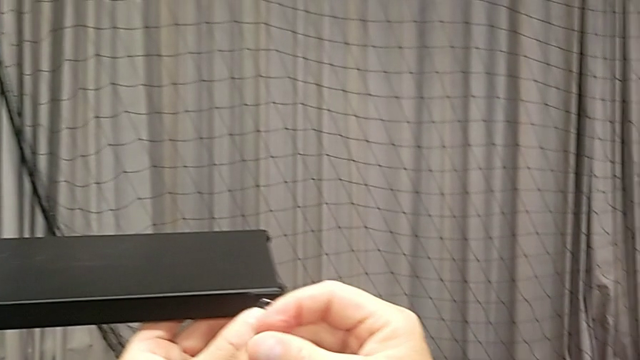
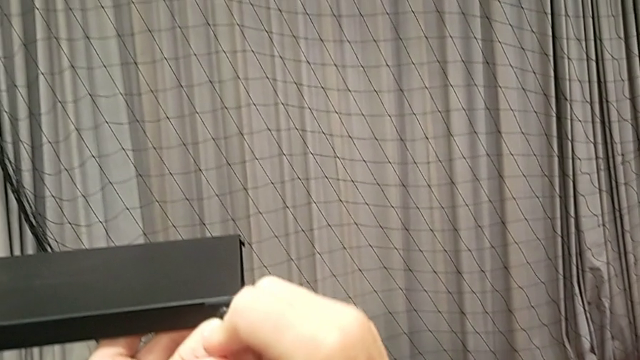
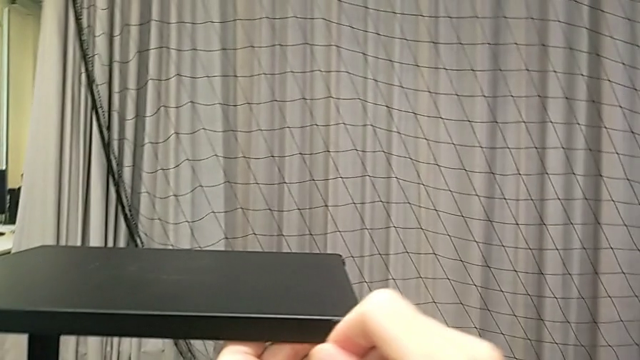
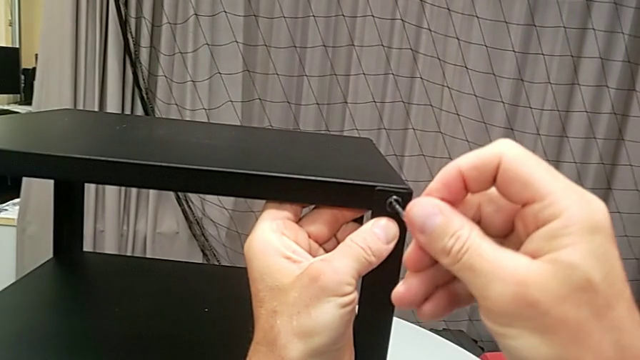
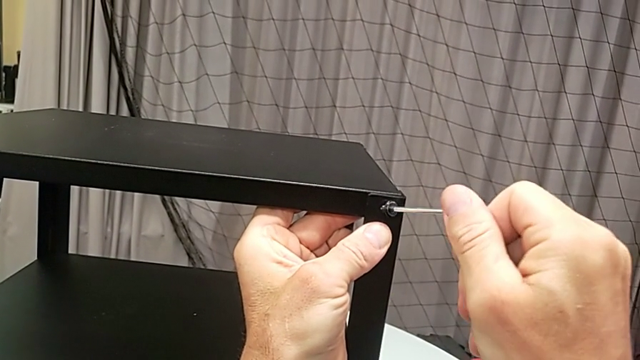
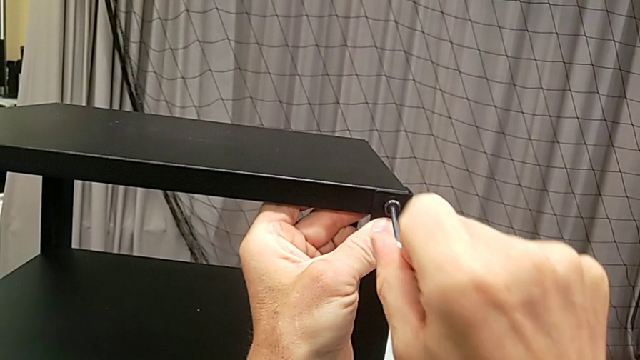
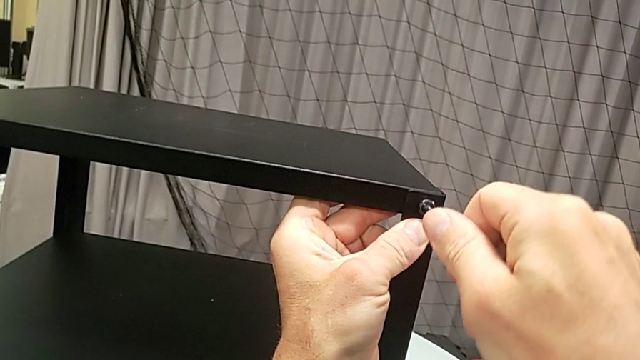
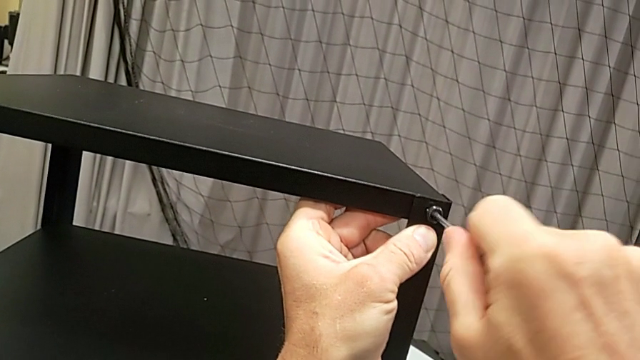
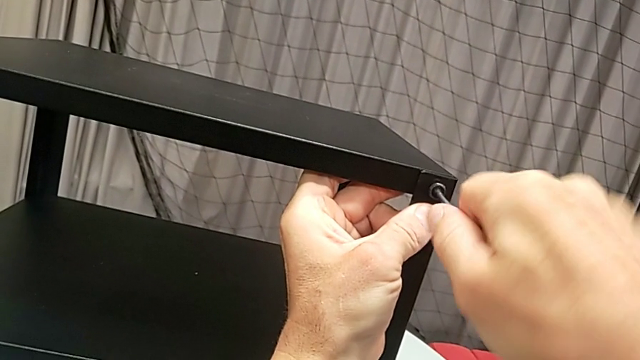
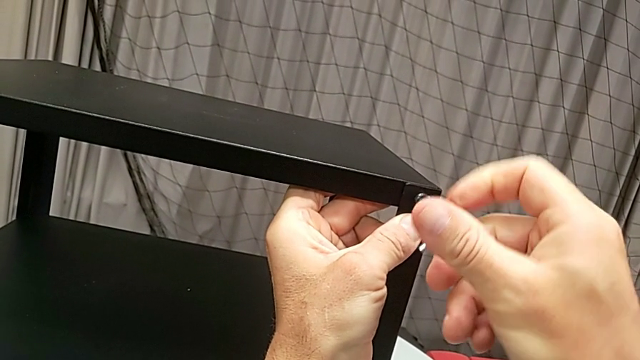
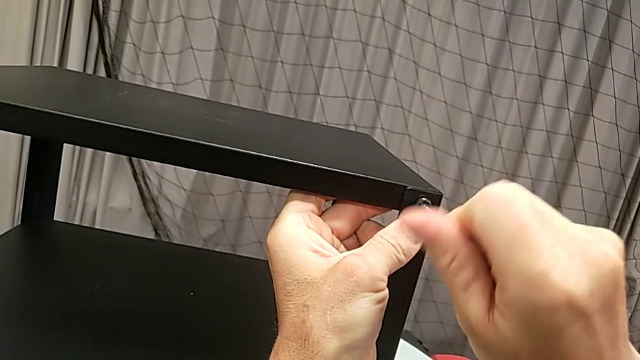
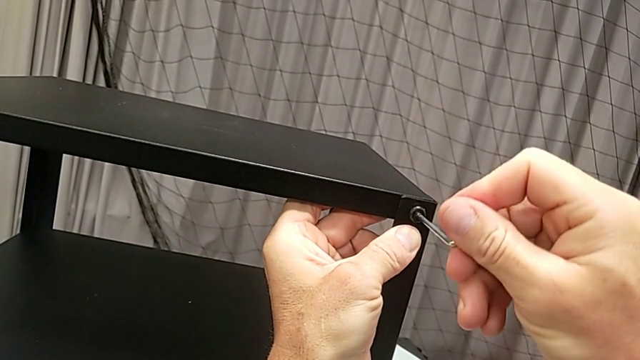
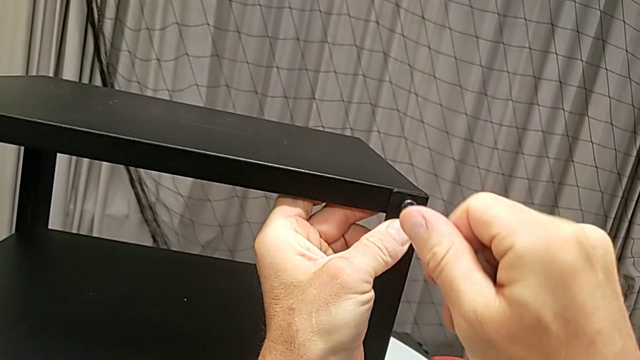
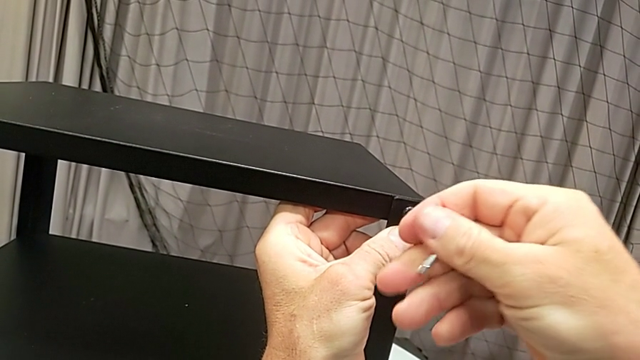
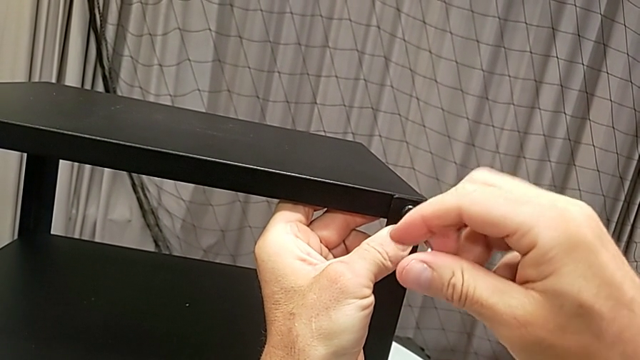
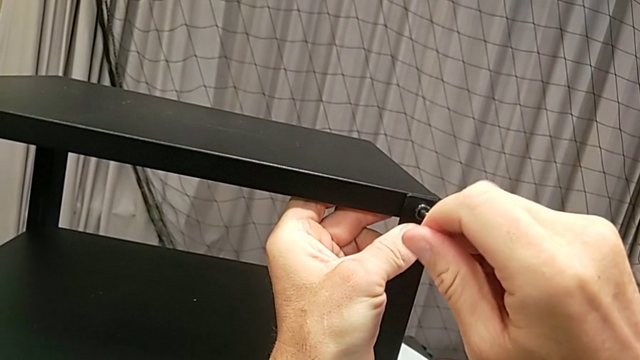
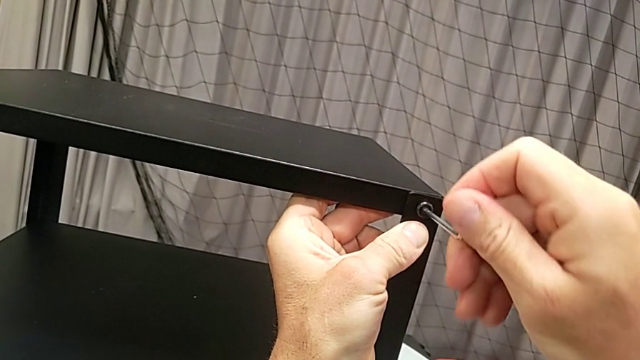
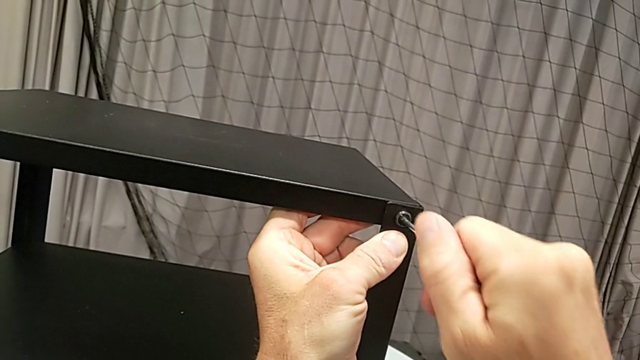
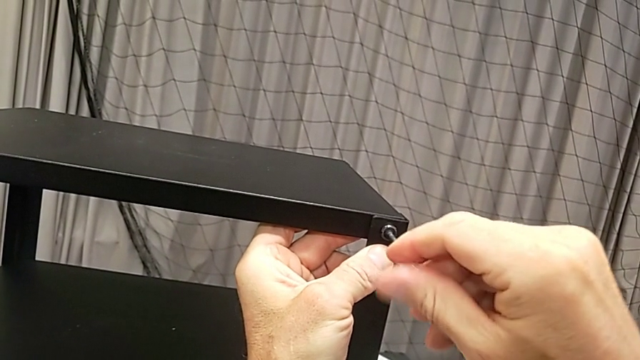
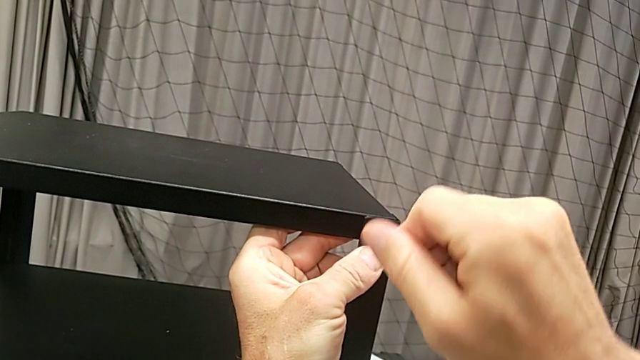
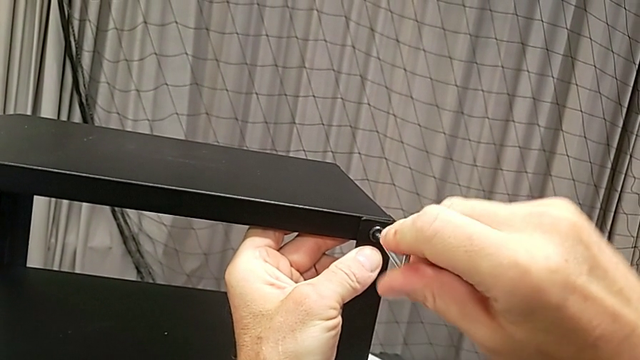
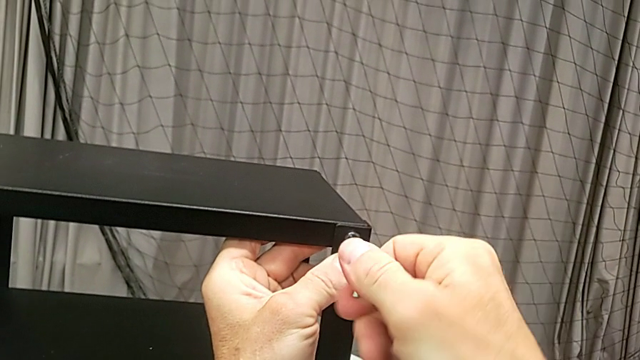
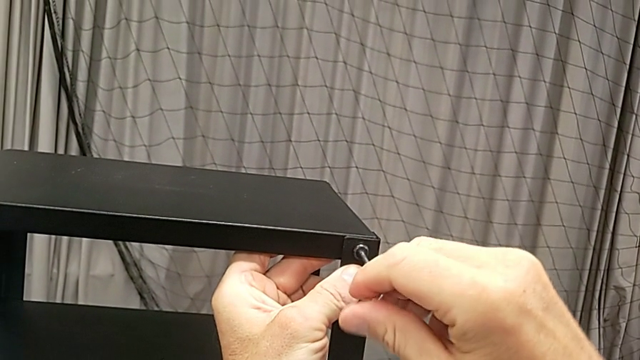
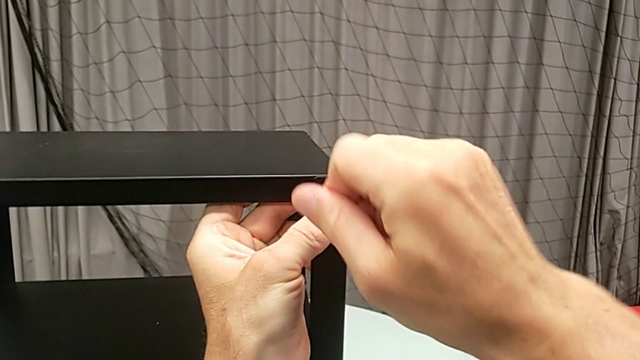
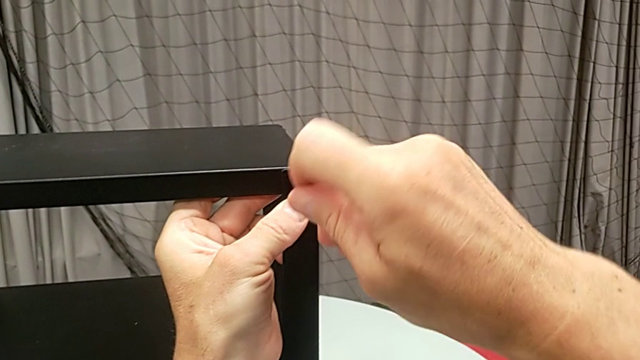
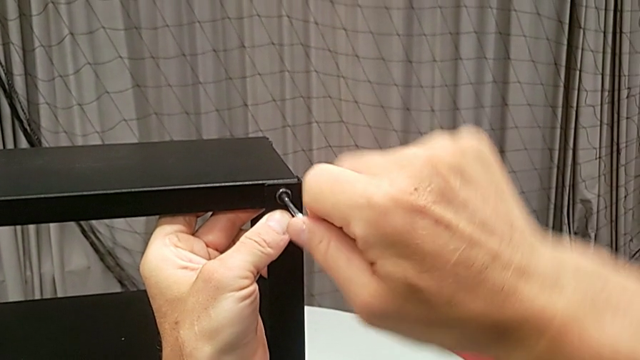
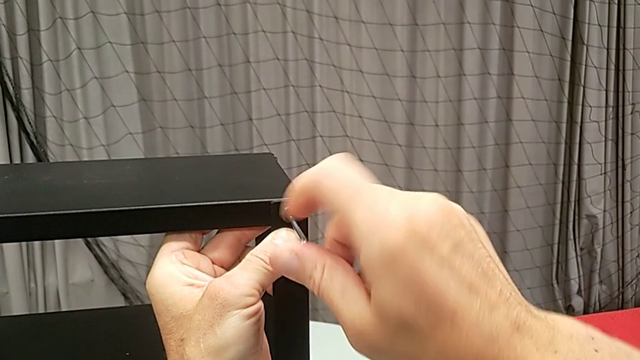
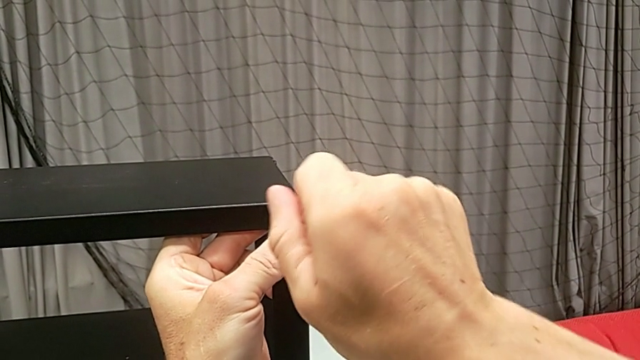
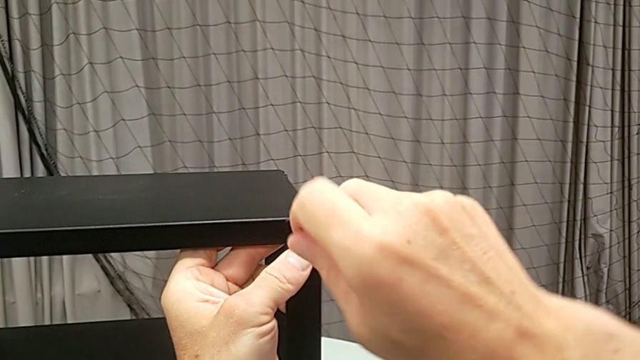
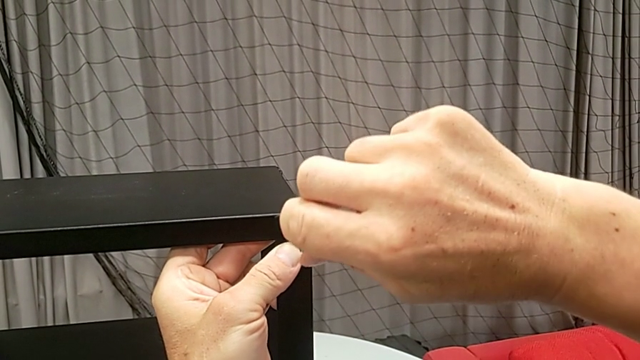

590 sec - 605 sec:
The camera wearer is assembling the top tray. They begin to screw the hex socket head.

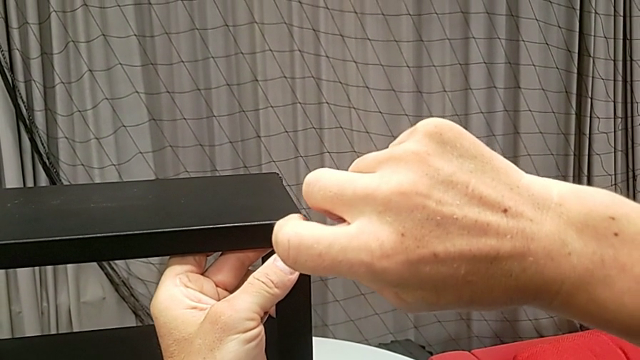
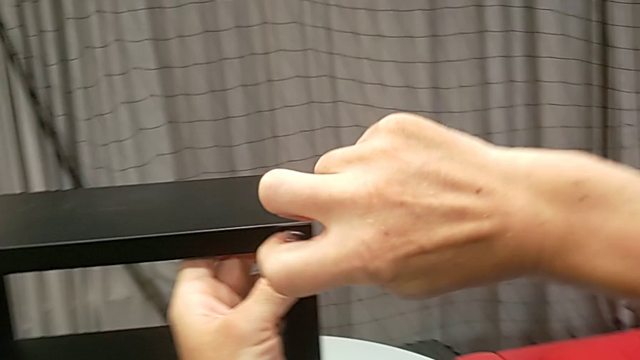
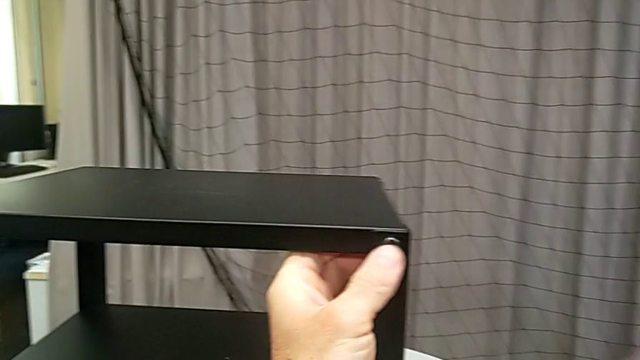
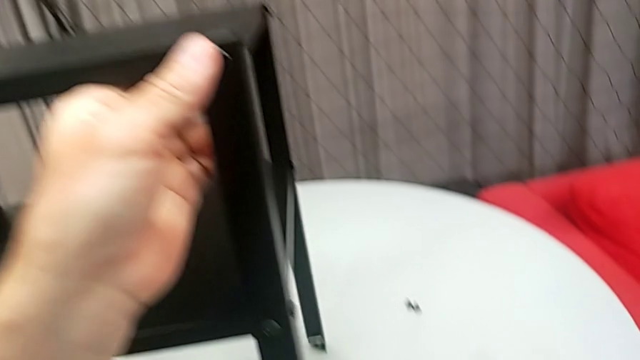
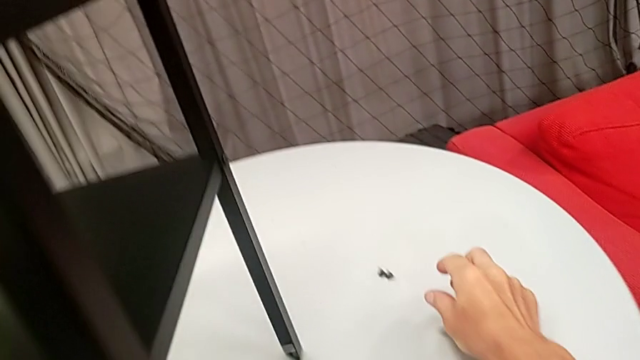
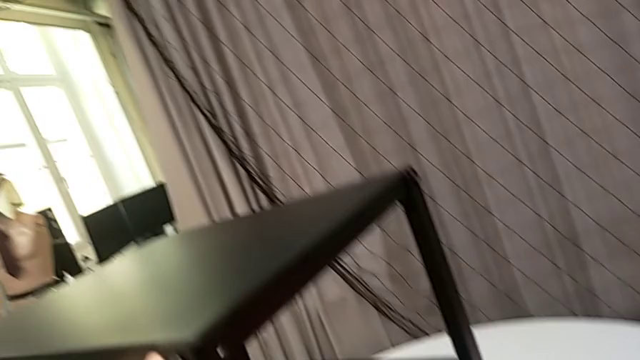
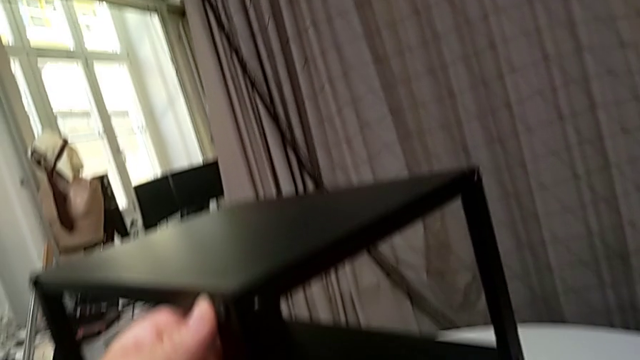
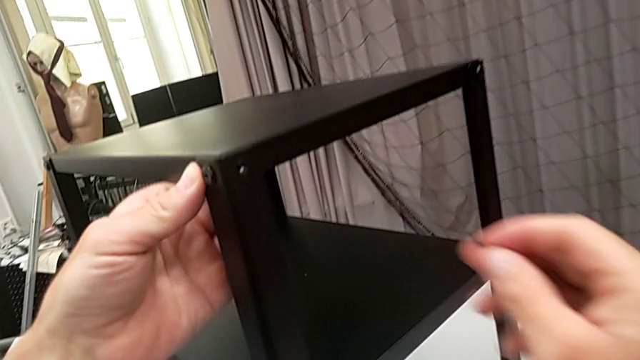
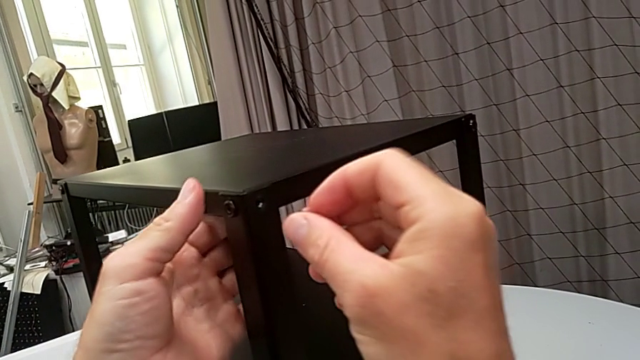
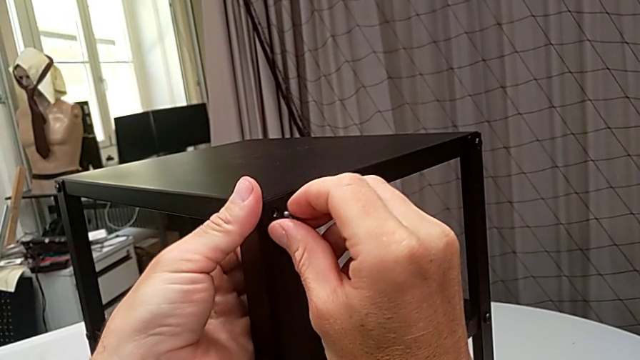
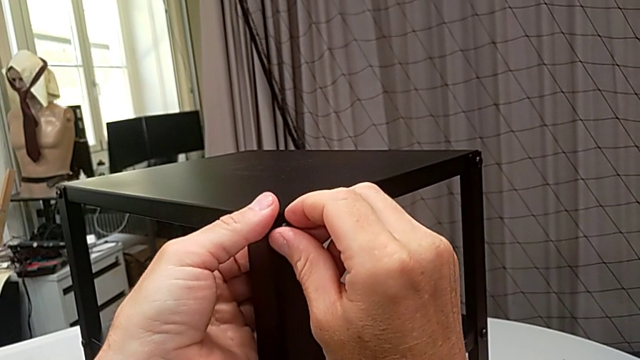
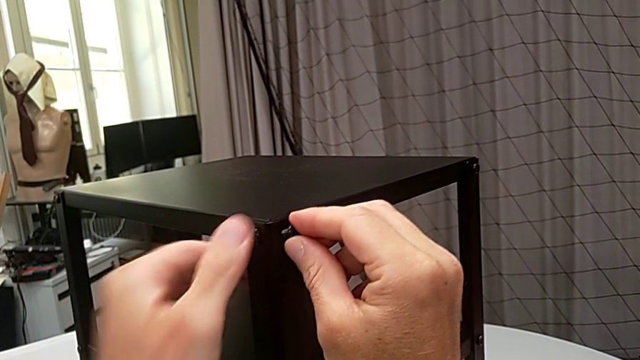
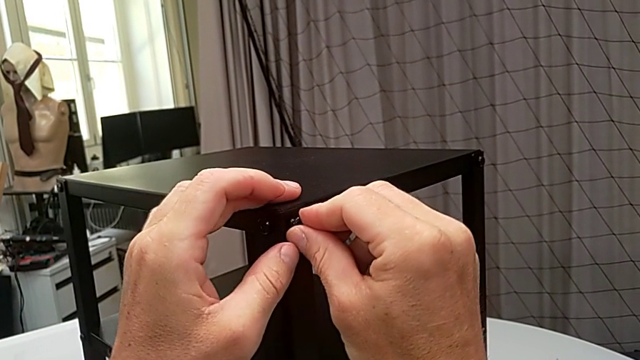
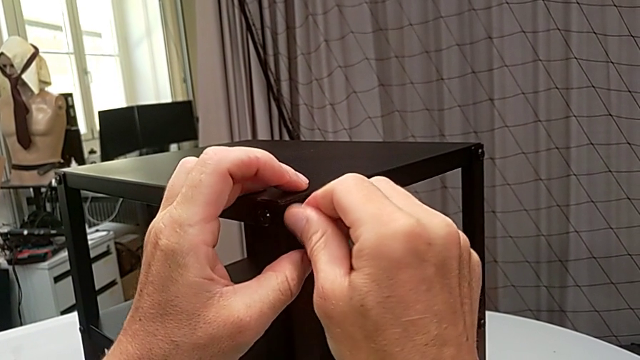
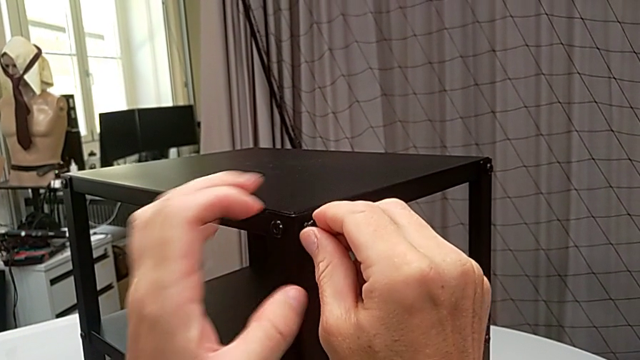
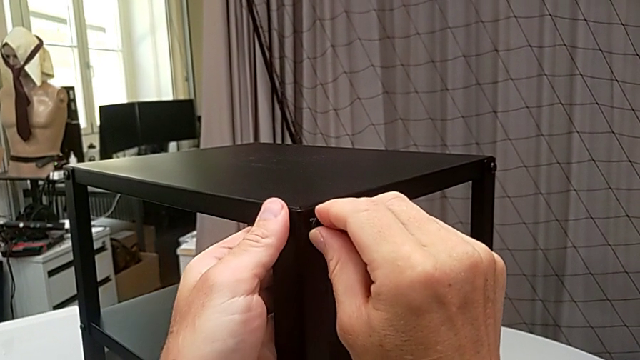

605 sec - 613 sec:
The camera wearer is assembling the top tray. They withdraw the Allen wrench, place it, grab the hex socket head, insert it and begin to screw it.
